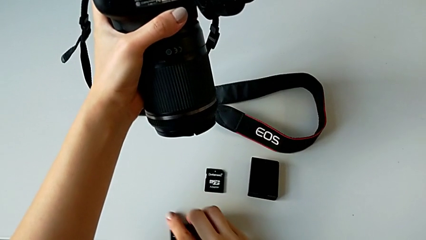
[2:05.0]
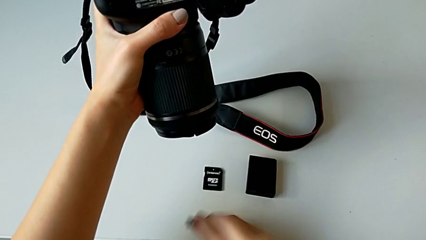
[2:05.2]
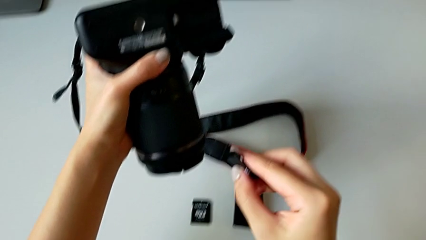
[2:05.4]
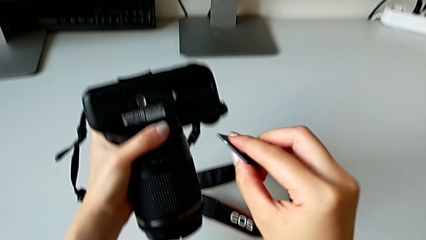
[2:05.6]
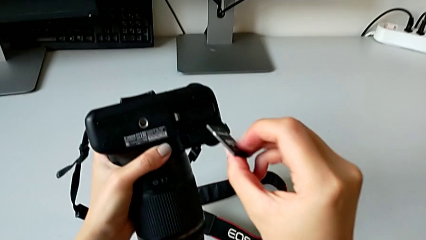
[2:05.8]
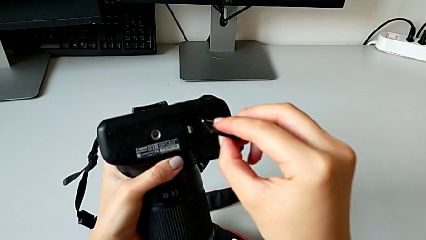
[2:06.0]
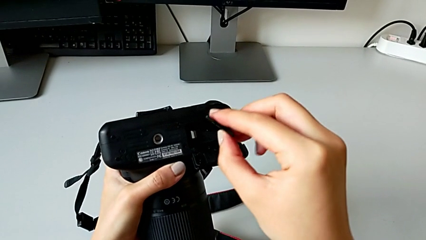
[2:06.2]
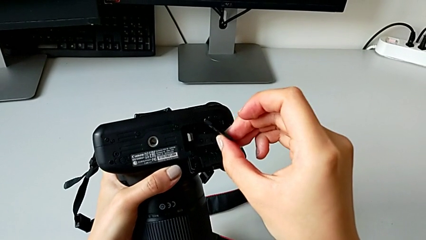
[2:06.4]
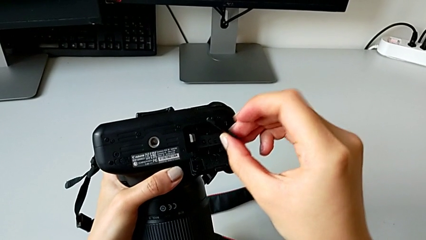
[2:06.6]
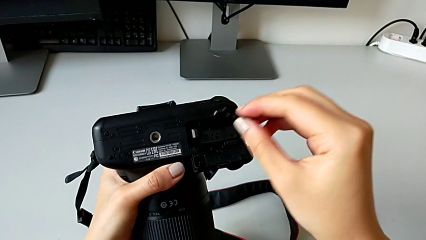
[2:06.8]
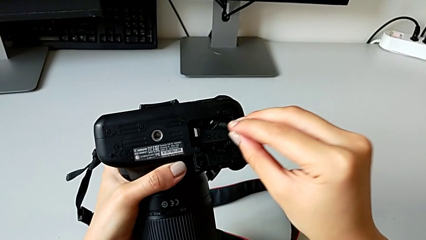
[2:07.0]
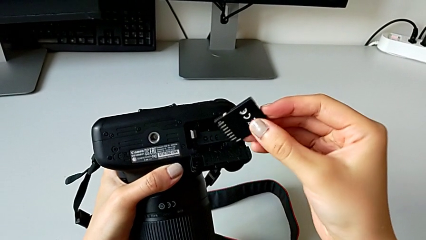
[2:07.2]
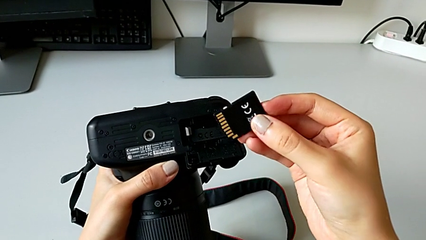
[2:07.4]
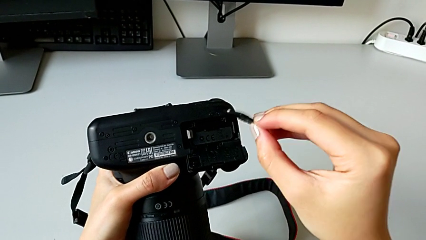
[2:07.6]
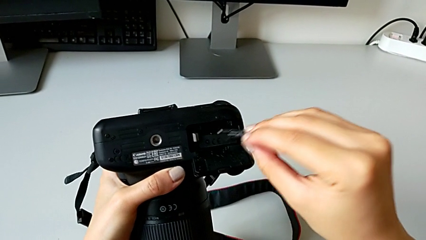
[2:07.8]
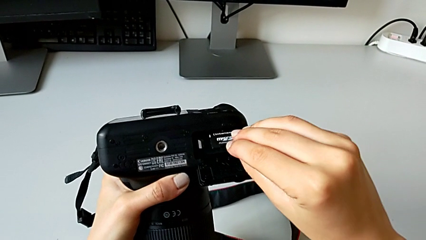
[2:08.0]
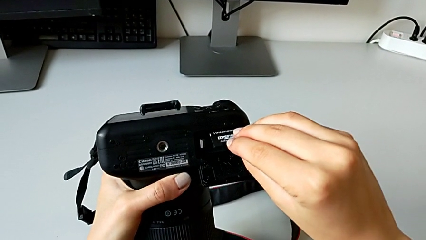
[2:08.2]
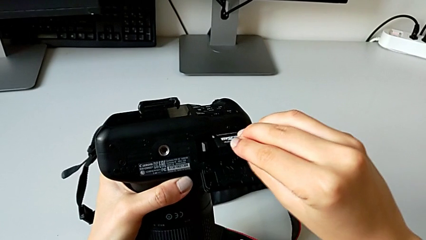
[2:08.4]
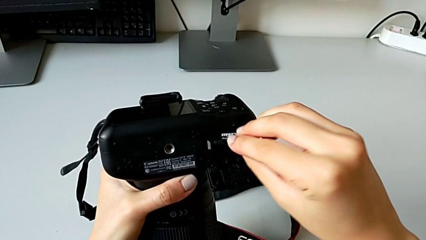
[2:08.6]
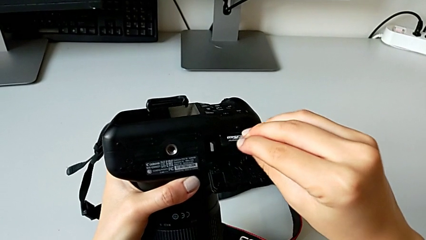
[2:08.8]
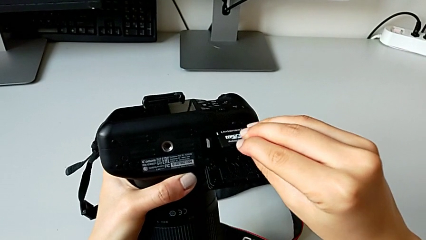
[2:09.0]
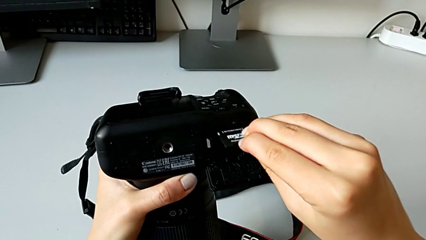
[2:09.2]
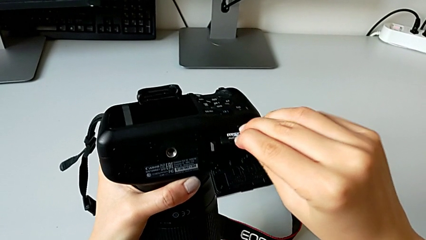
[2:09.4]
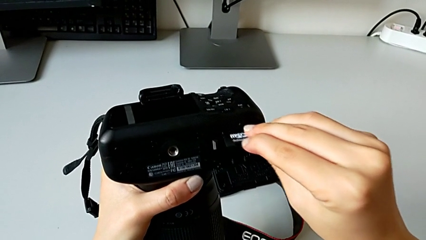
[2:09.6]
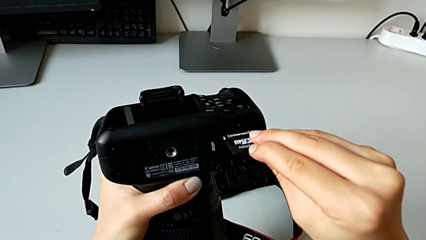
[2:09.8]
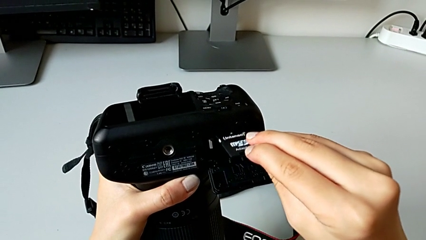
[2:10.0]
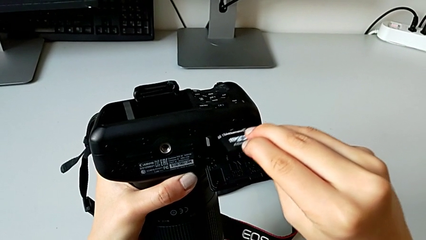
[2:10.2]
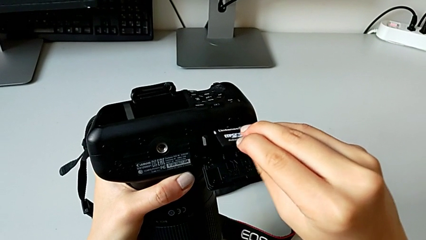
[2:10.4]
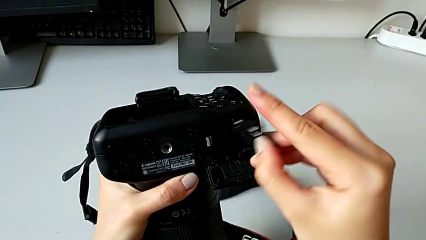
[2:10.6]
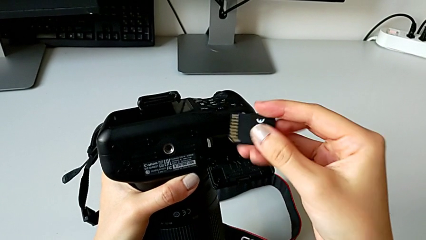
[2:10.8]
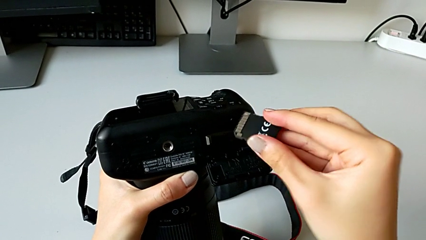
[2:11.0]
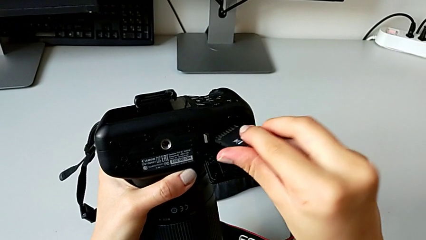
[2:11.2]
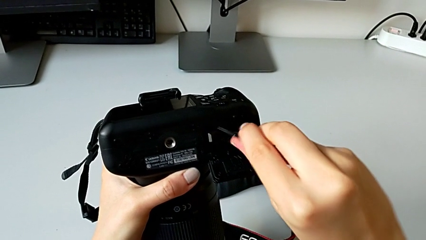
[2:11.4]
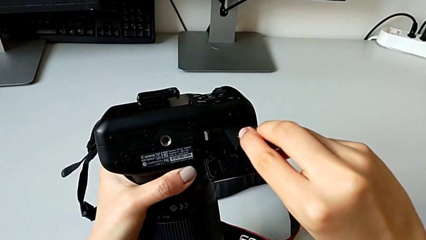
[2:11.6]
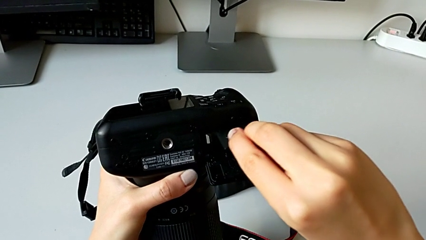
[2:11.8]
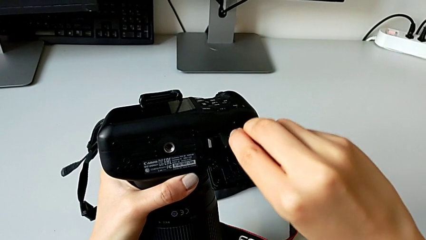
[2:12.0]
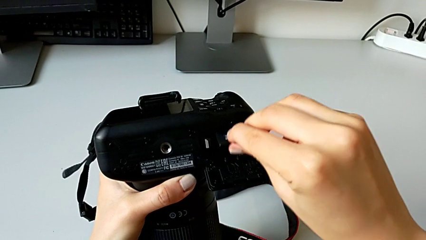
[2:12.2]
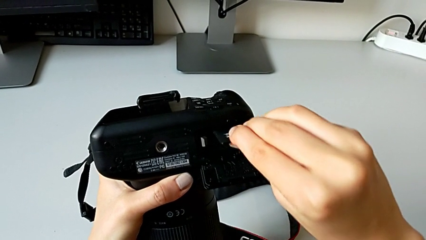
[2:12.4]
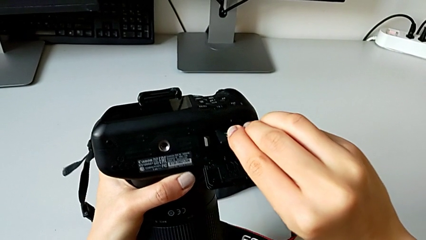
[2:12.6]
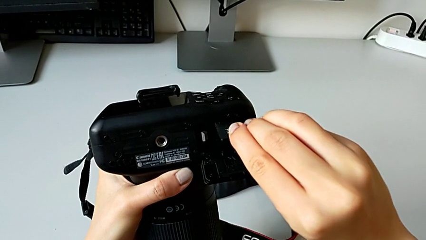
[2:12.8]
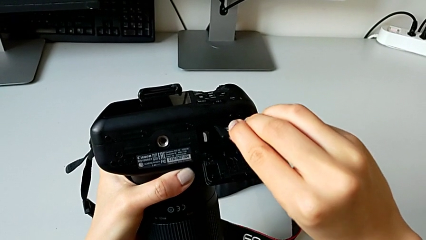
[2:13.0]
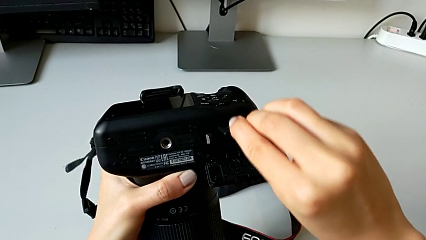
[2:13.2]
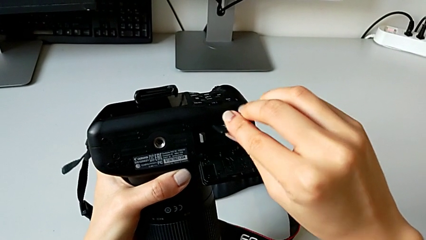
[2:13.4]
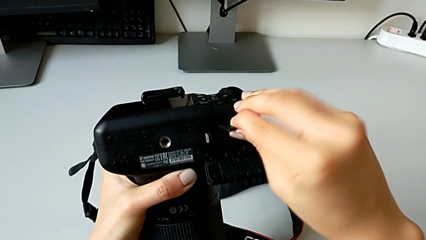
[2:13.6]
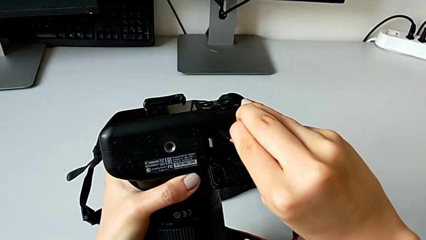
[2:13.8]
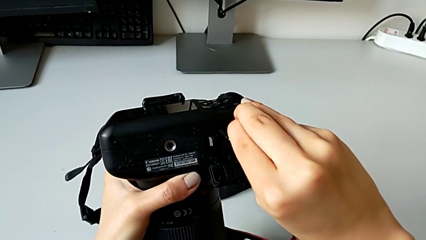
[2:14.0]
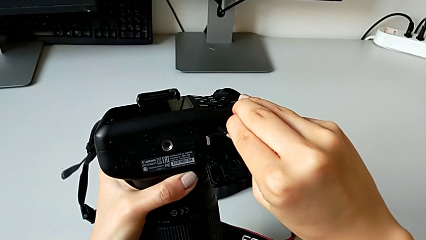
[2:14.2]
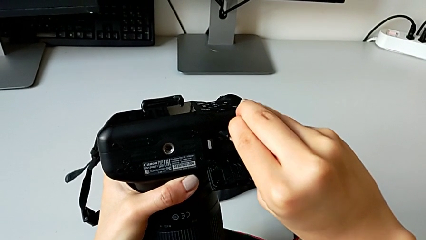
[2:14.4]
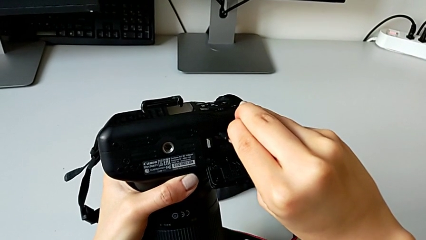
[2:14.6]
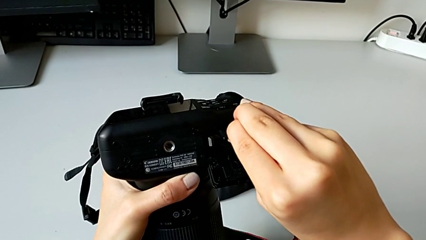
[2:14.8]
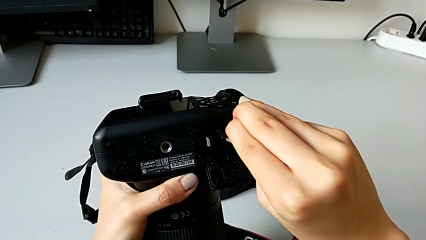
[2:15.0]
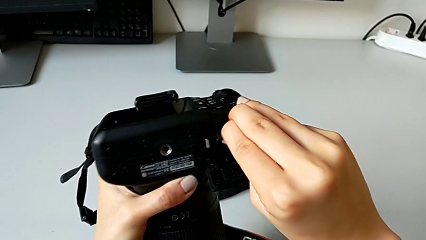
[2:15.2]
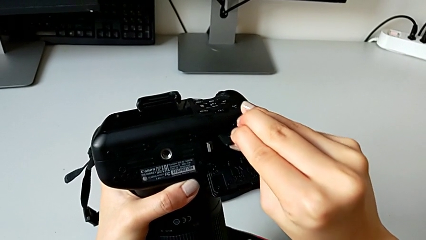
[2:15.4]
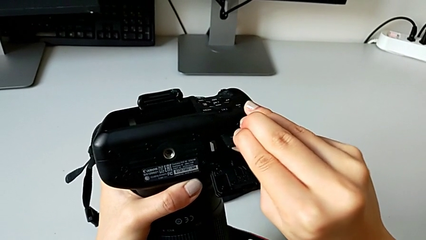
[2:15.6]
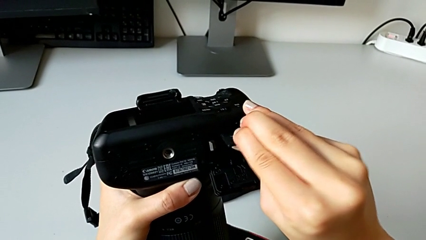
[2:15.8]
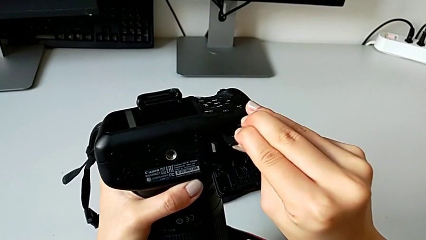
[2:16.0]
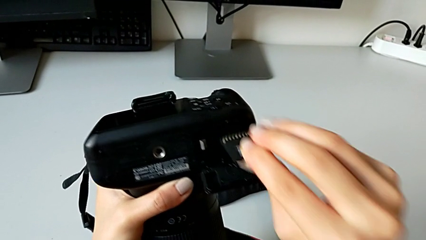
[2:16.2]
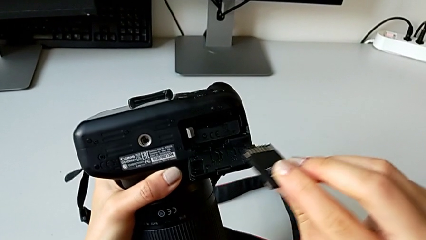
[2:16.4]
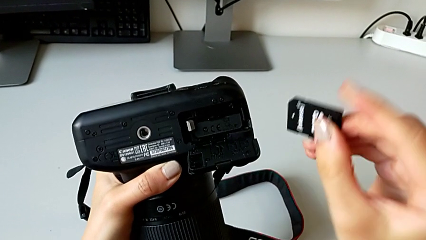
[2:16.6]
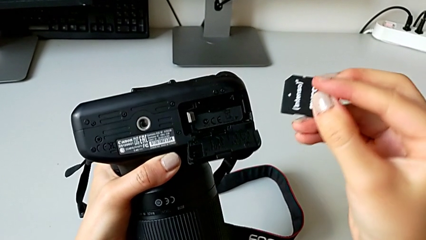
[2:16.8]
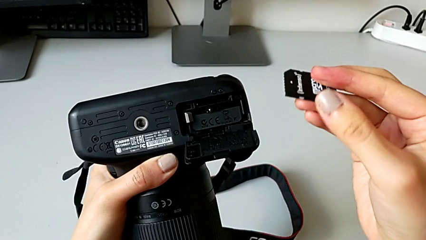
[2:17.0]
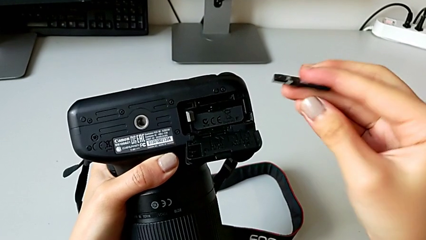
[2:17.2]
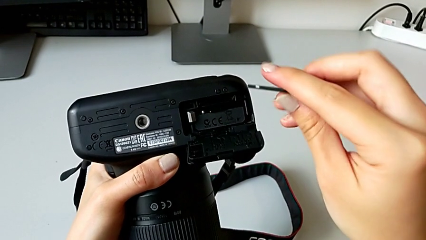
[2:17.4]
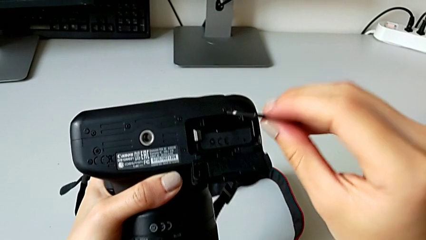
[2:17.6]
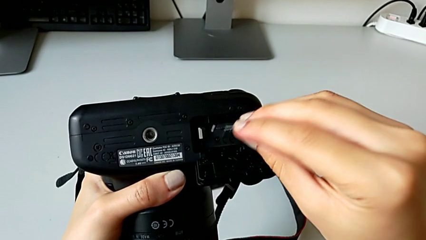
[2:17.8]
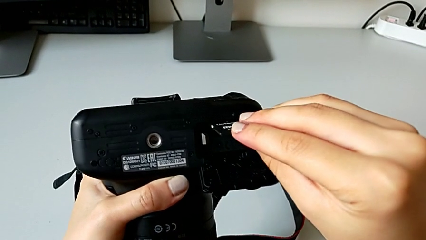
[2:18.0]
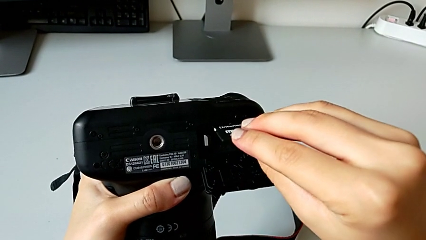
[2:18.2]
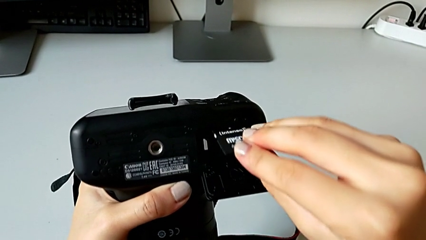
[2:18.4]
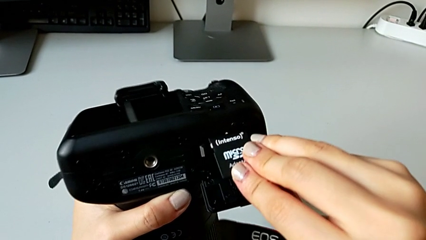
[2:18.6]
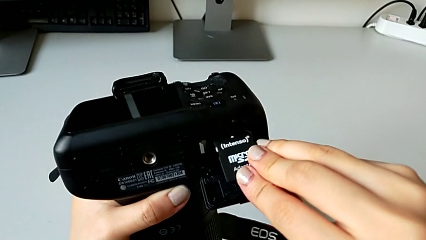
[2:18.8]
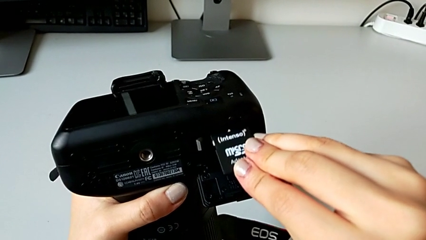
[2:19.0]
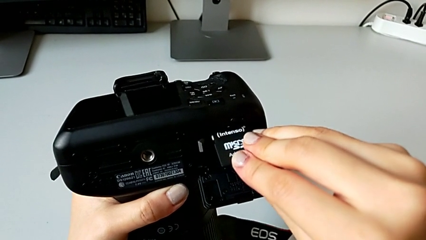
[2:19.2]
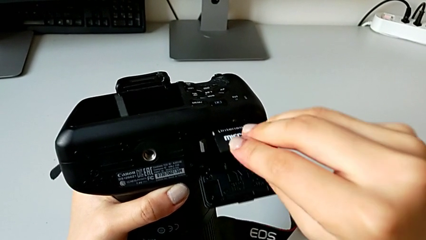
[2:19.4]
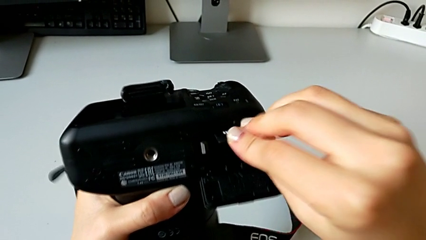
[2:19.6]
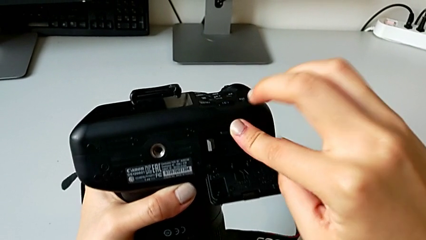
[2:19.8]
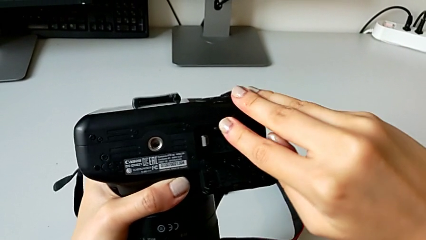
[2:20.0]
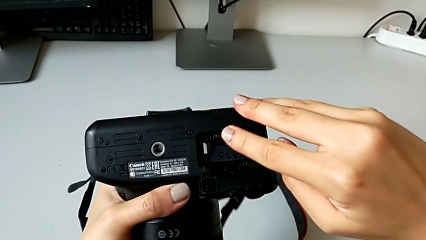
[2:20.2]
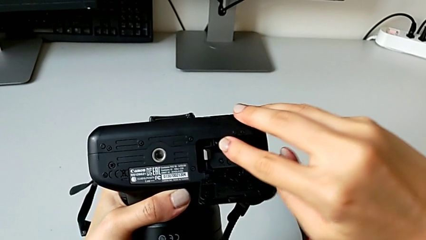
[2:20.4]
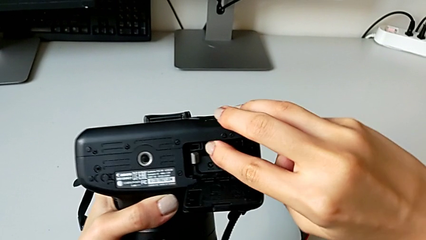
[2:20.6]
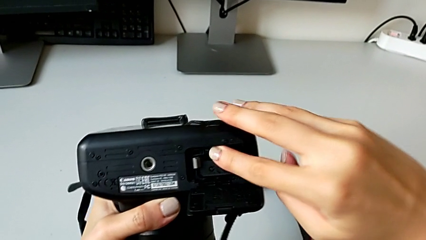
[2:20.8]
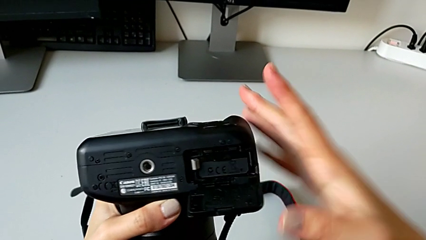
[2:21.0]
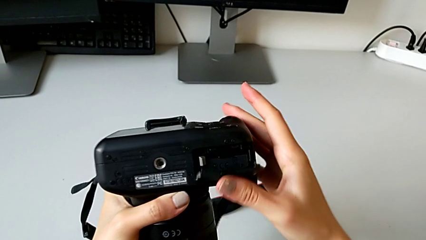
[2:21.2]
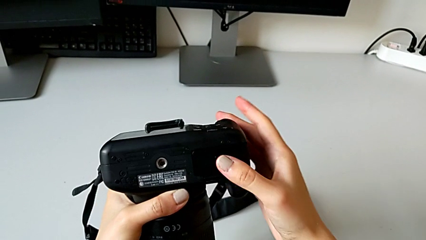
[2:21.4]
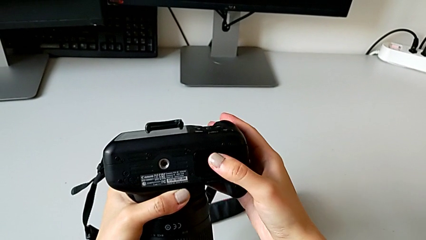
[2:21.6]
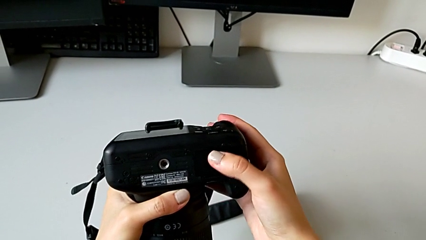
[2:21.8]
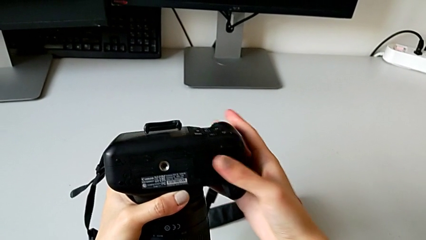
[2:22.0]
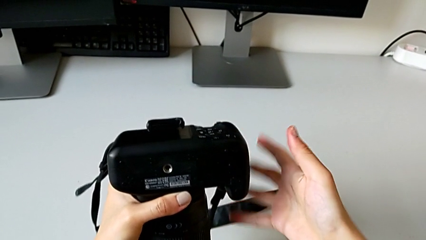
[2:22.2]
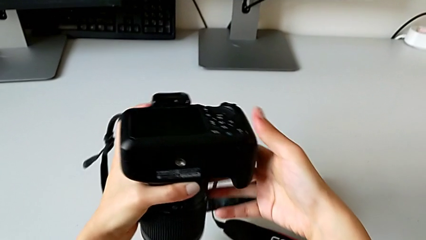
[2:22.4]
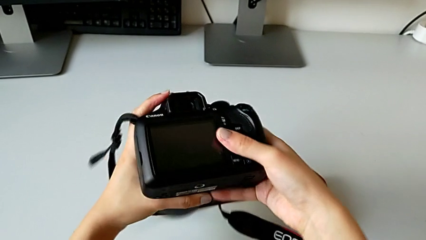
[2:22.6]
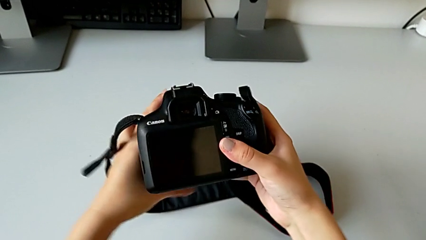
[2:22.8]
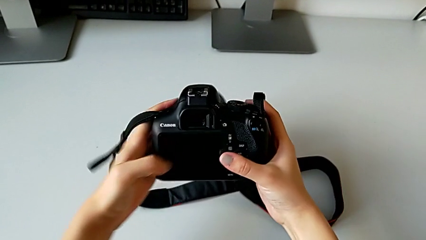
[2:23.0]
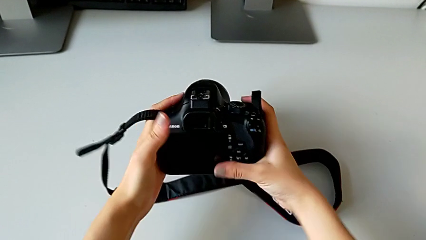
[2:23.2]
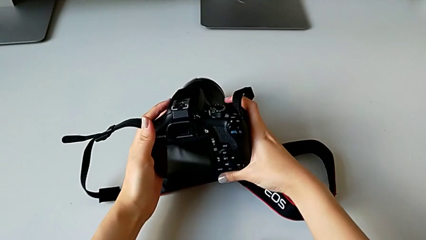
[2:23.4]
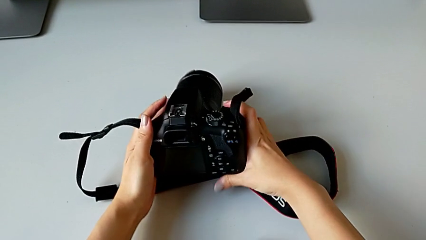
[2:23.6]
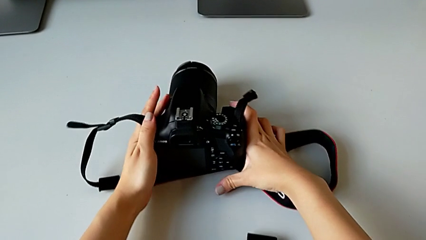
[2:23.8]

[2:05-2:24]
The camera wearer is exchanging the SD card of the DSLR. They lift the replacement SD card, inspect it, wrongly insert it, the SD card being upside down, flip it, wrongly insert it, the SD card being upside down, flip it and insert it. They close the battery door and flip the DSLR.
